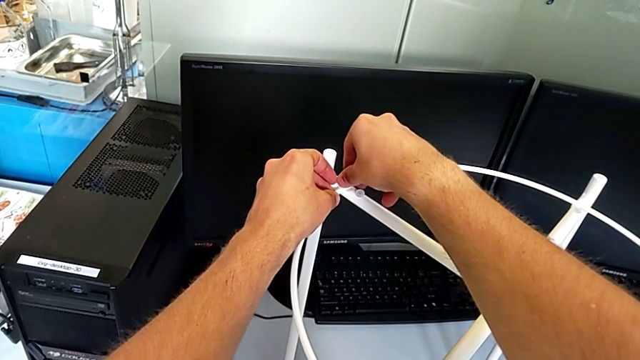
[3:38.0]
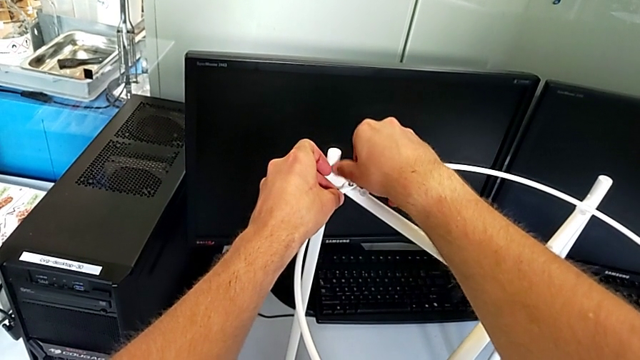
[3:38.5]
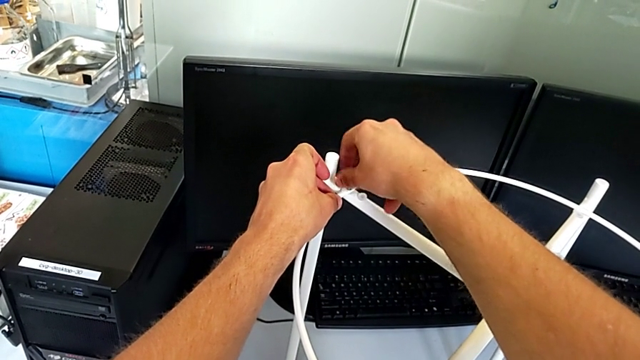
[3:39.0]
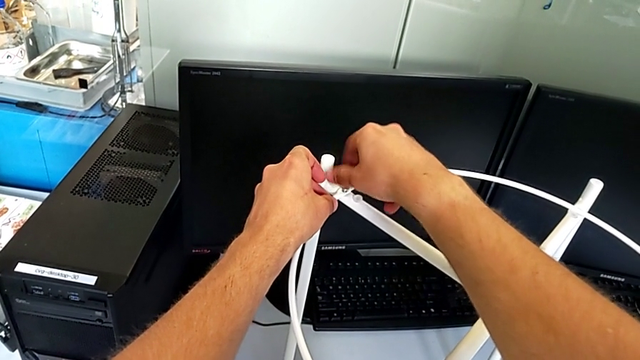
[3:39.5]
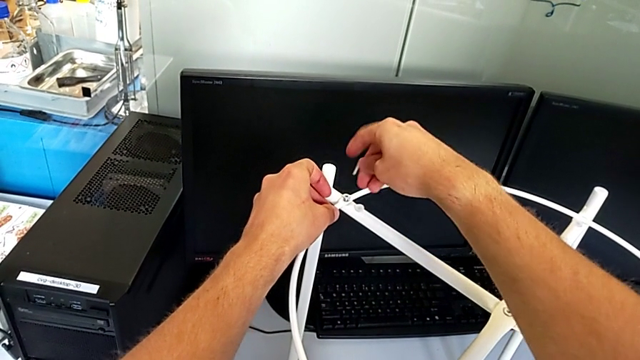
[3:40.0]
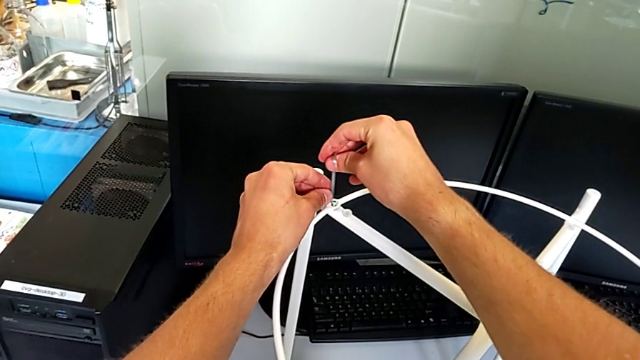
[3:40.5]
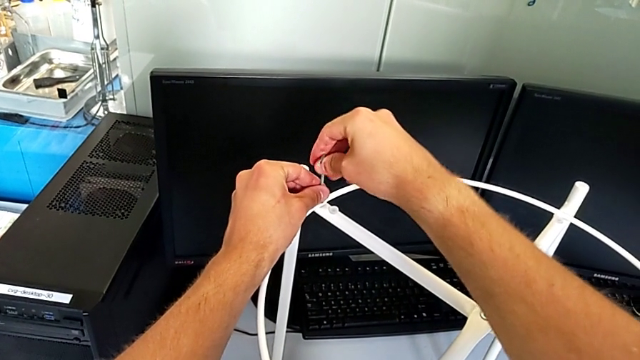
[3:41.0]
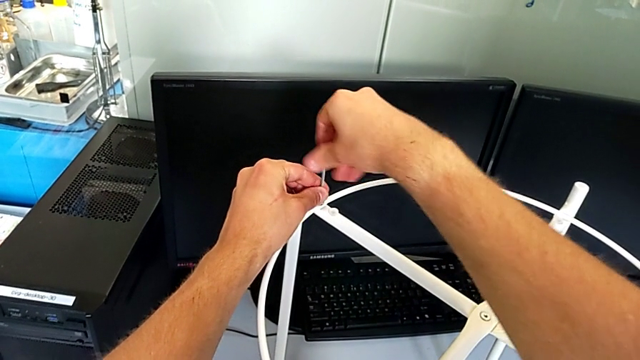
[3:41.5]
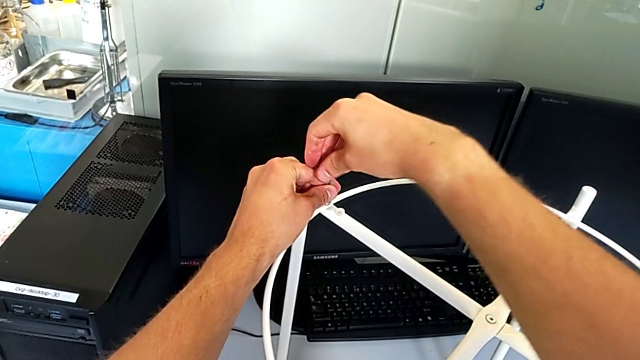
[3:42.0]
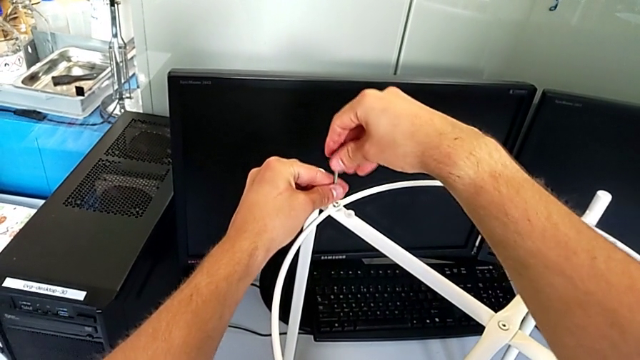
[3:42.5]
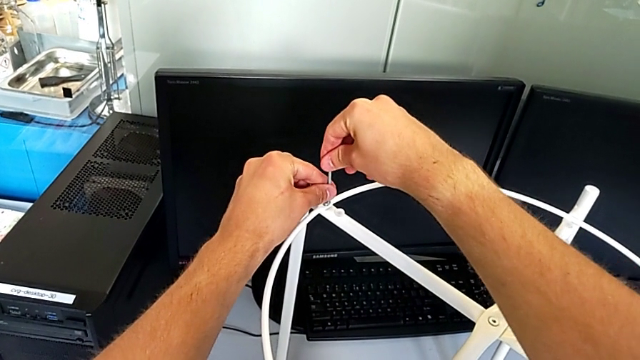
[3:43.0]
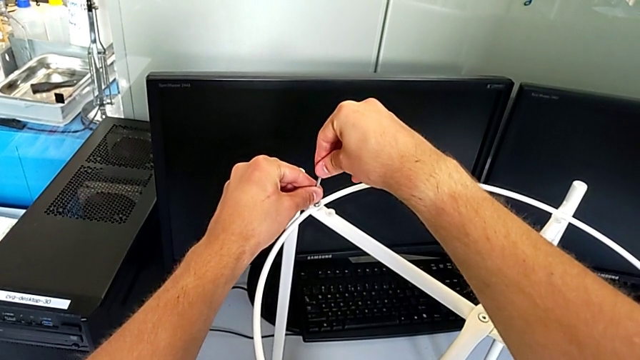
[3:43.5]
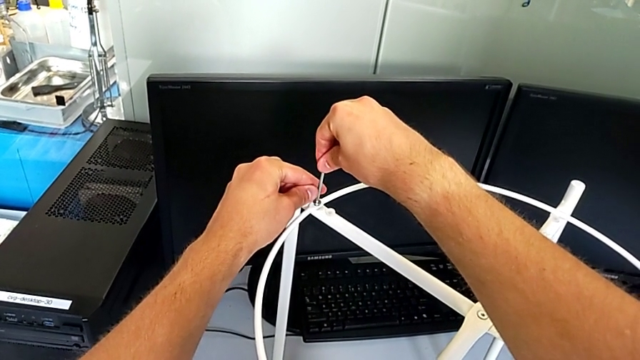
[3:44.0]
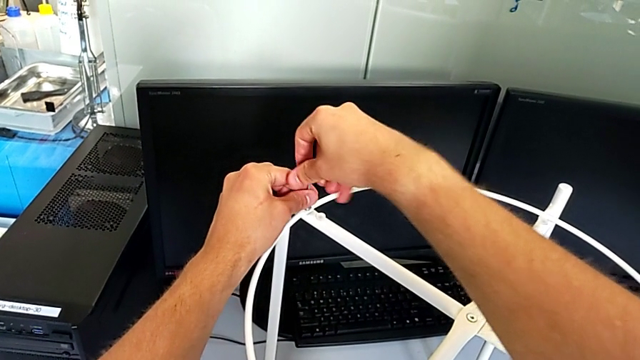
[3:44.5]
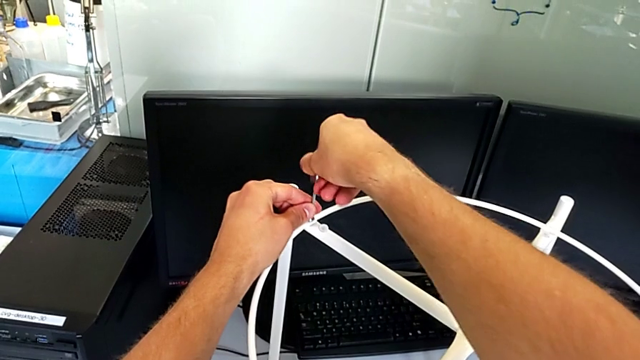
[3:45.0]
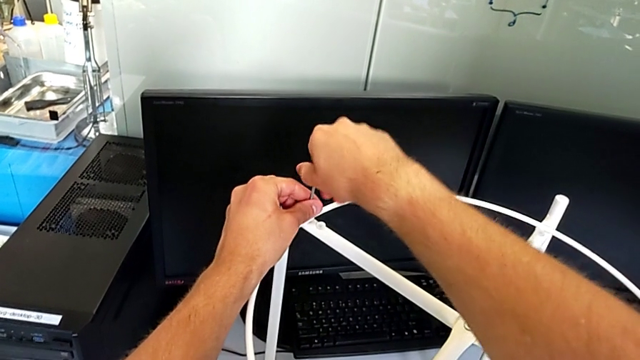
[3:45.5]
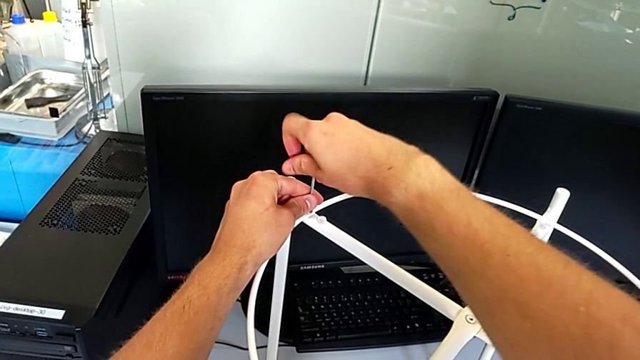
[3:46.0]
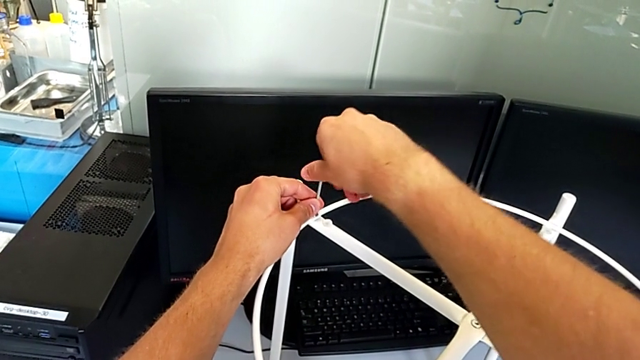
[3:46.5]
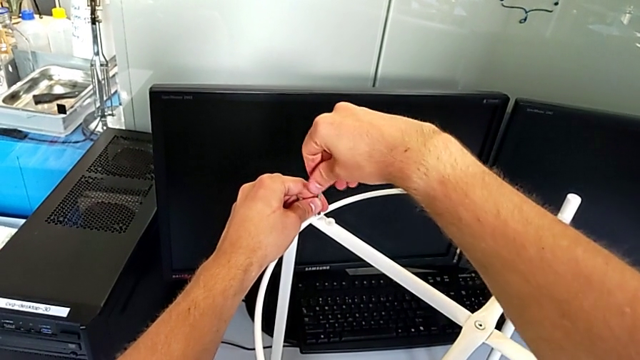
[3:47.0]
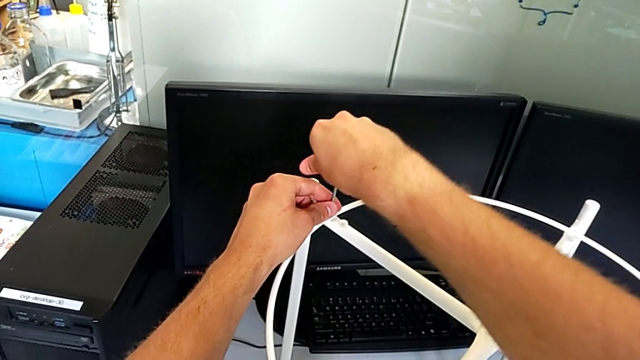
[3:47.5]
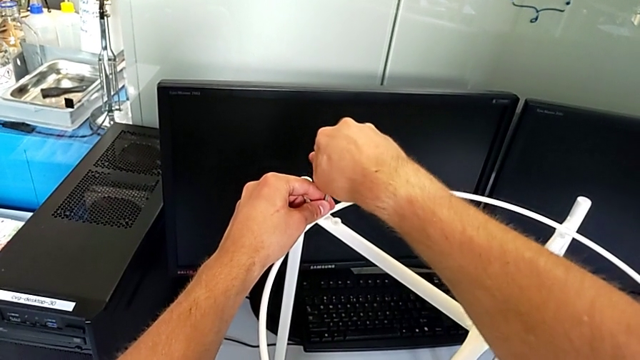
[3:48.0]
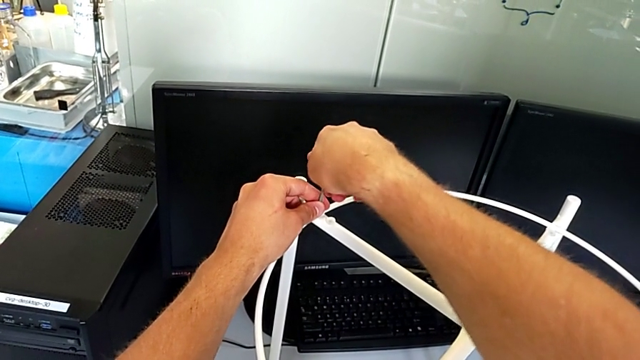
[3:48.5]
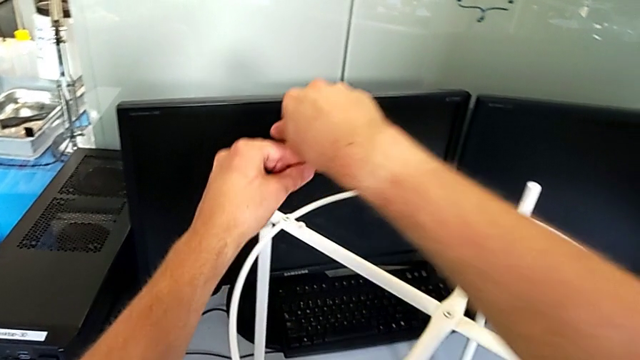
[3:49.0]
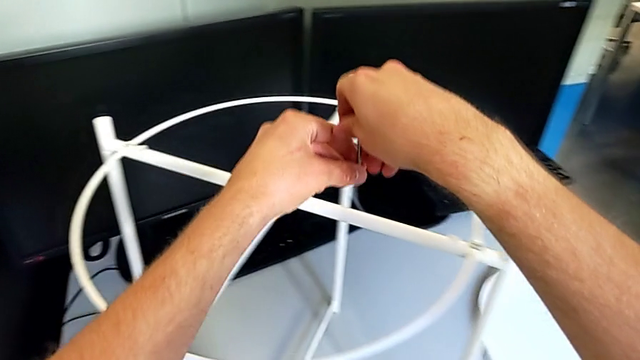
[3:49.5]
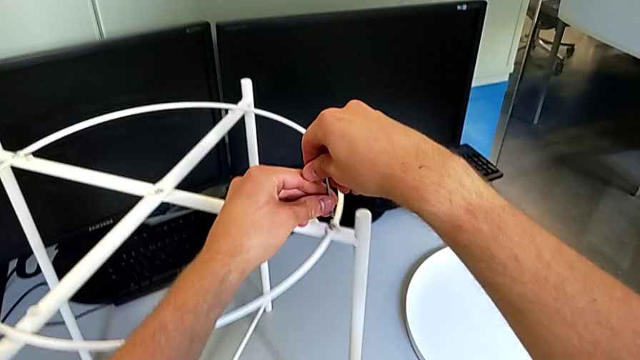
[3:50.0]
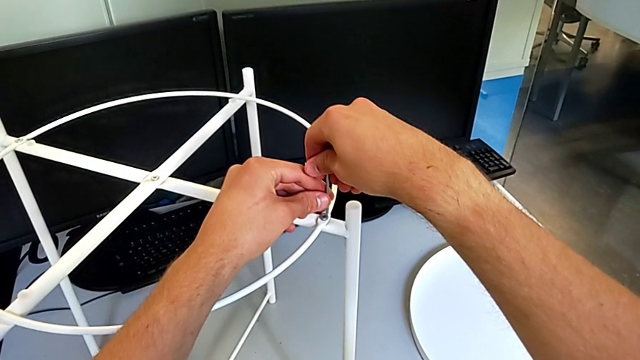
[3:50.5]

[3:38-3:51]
The camera wearer is assembling the circle. They screw the hex socket head, insert the Allen wrench, screw the hex socket head, withdraw the Allen wrench and insert the Allen wrench.

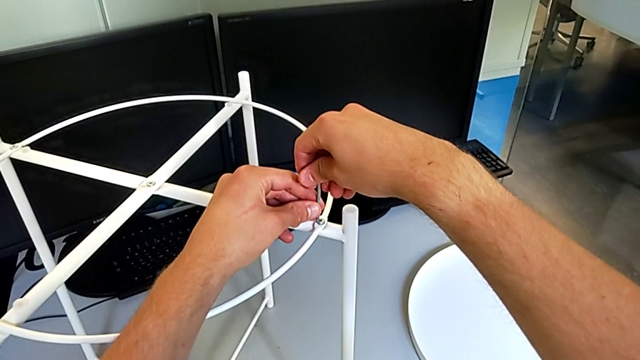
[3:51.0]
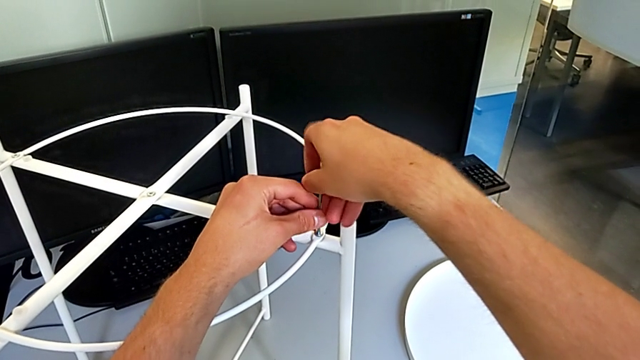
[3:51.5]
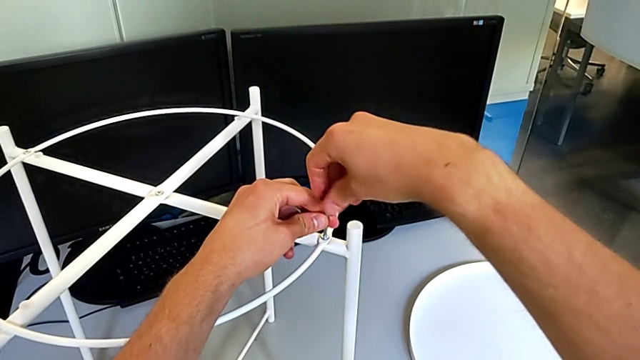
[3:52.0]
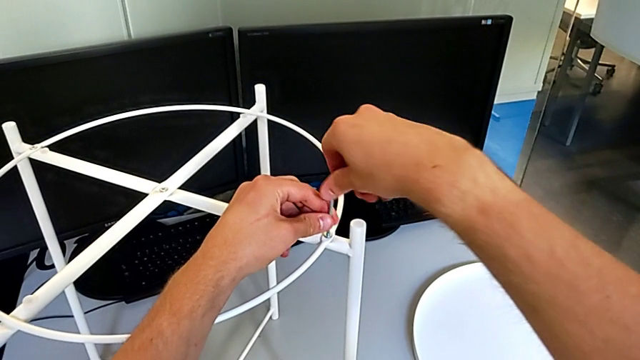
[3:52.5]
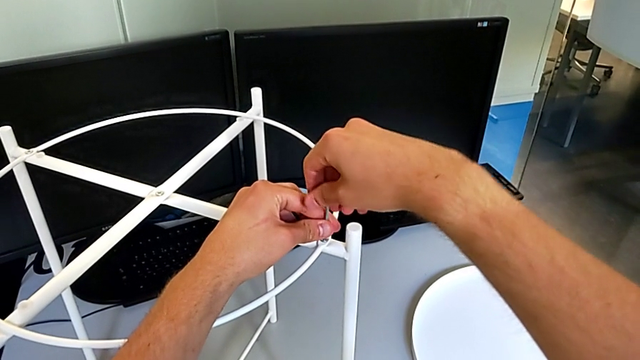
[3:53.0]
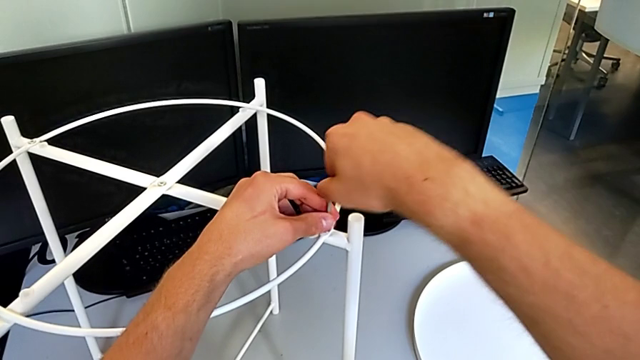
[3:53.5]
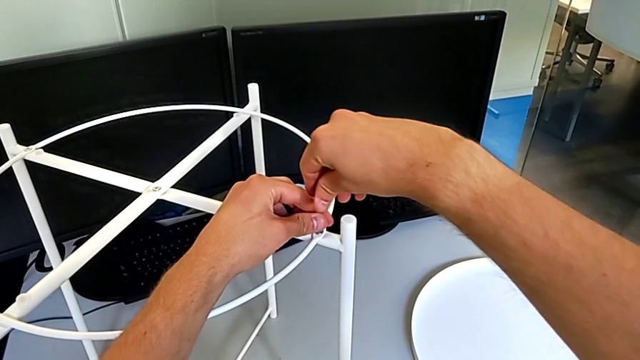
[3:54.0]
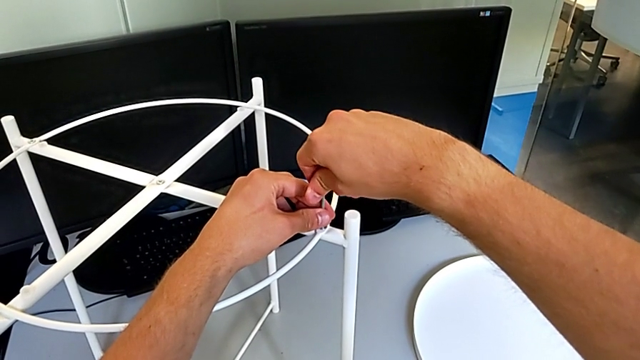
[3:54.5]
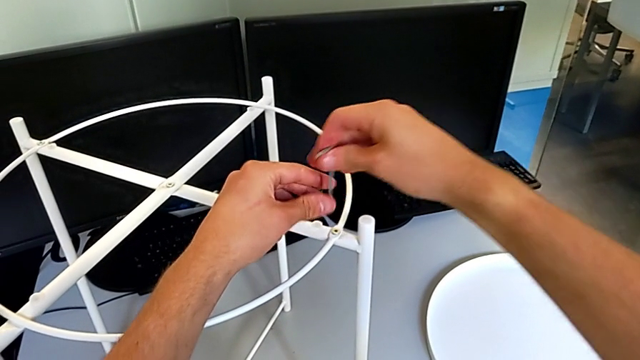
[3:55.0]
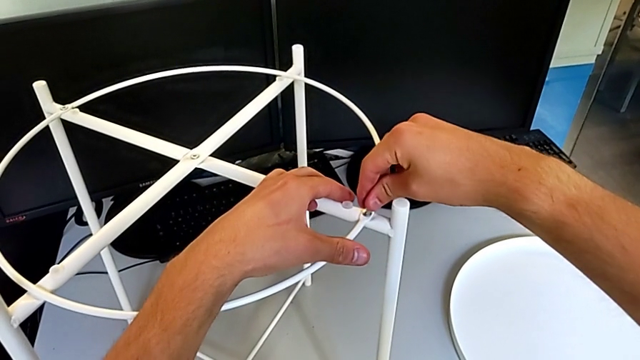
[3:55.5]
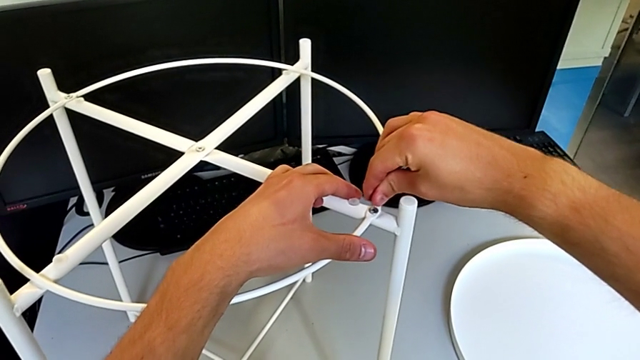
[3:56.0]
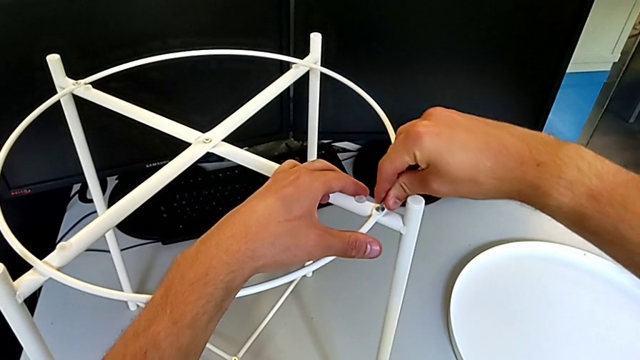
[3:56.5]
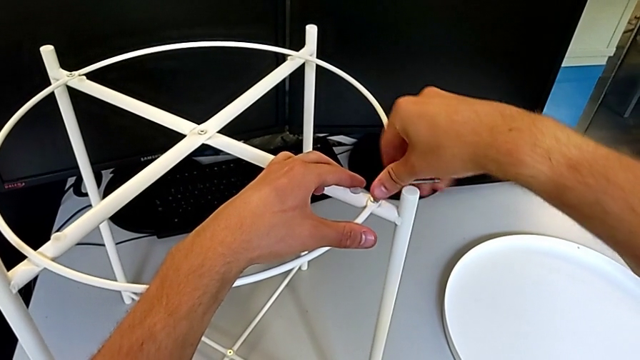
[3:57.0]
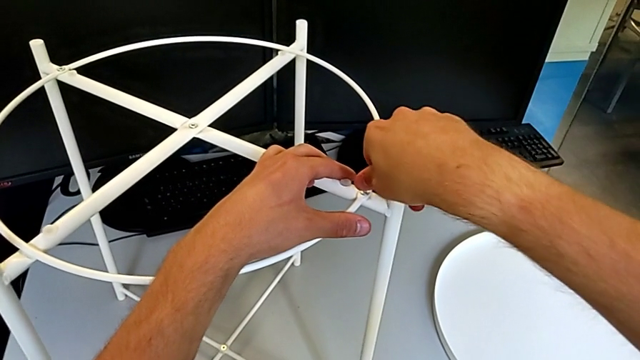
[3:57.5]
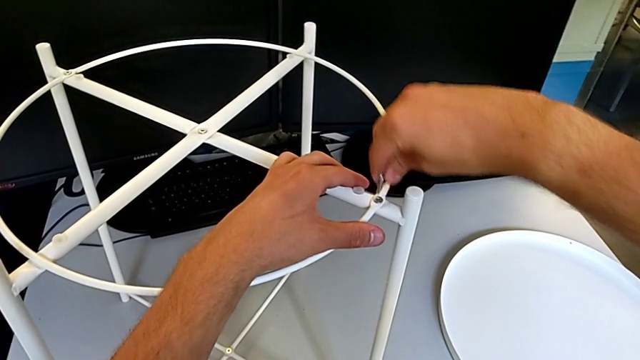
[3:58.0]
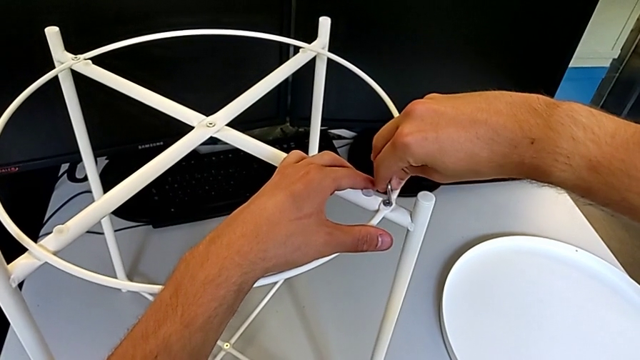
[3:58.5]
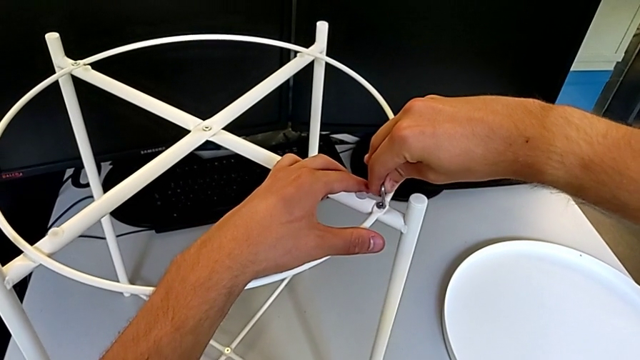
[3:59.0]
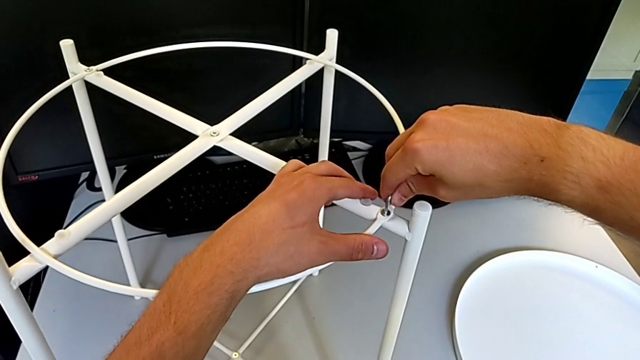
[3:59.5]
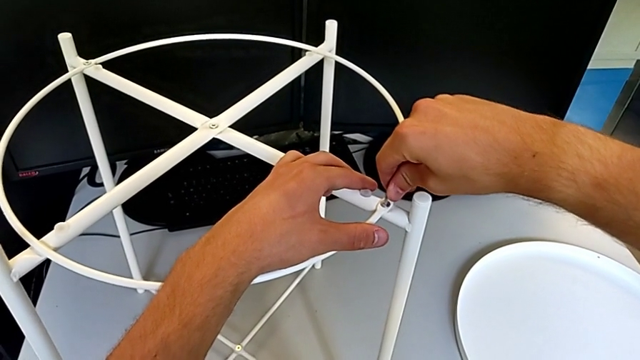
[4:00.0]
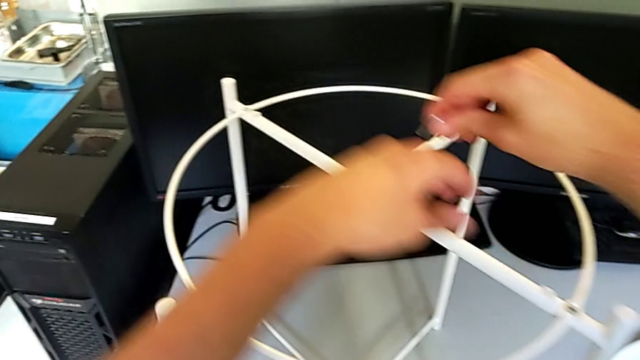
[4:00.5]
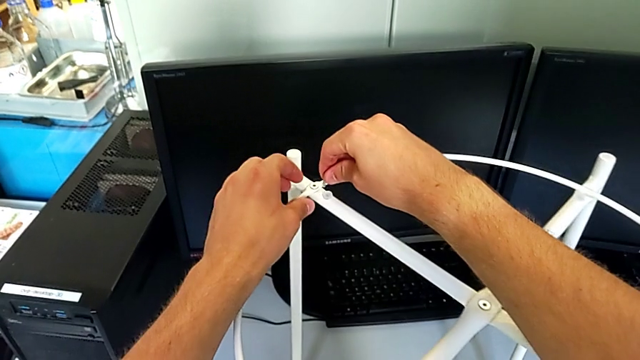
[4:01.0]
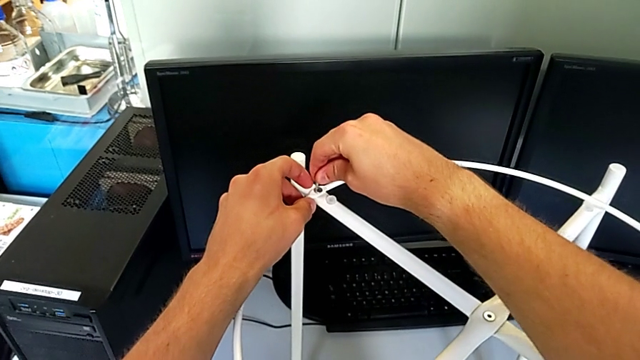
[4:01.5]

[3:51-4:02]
The camera wearer is assembling the circle. They screw the hex socket head, withdraw the Allen wrench and insert the Allen wrench.
